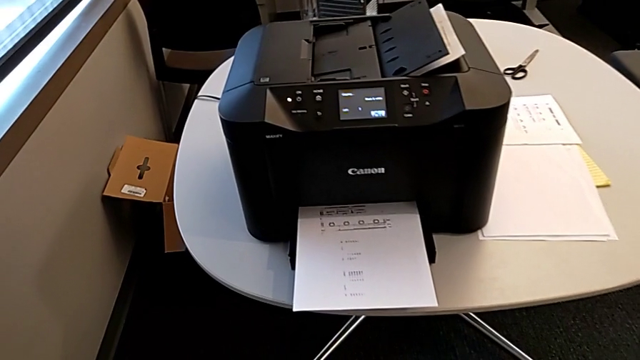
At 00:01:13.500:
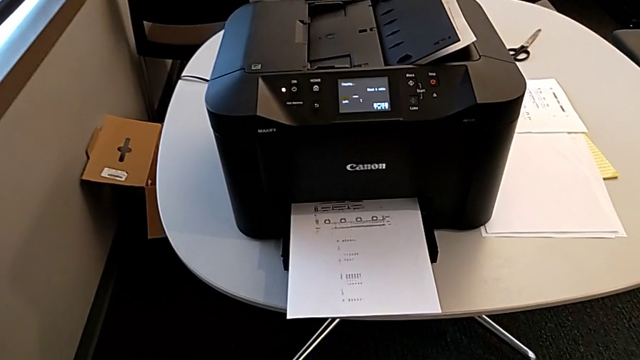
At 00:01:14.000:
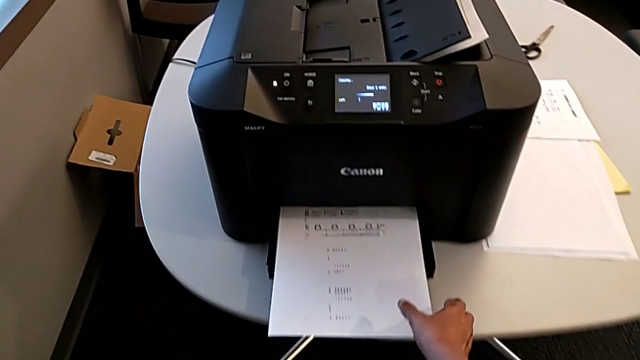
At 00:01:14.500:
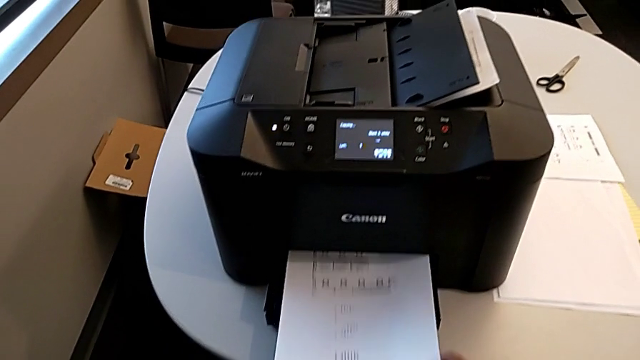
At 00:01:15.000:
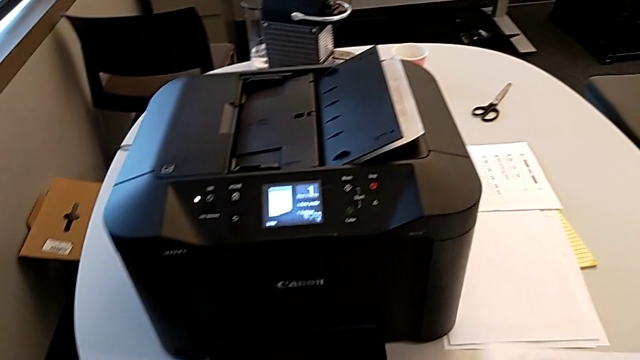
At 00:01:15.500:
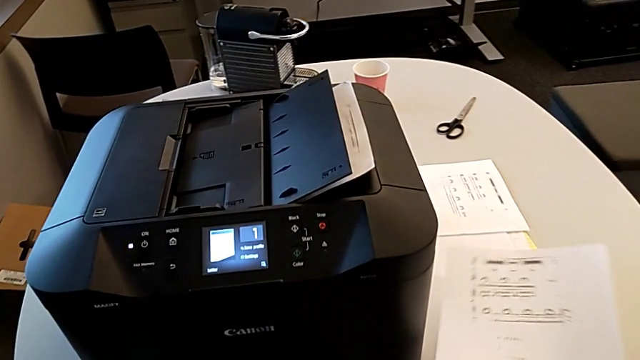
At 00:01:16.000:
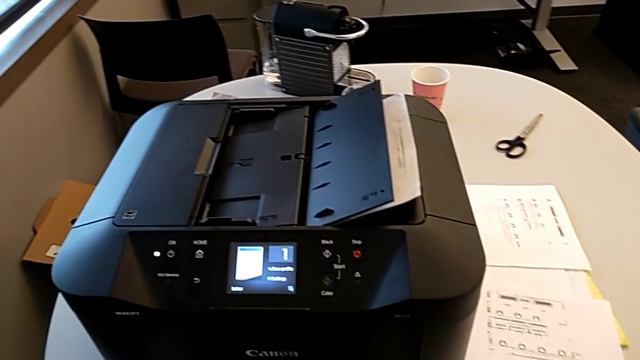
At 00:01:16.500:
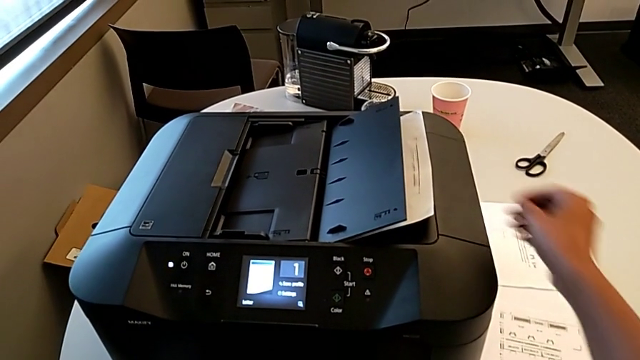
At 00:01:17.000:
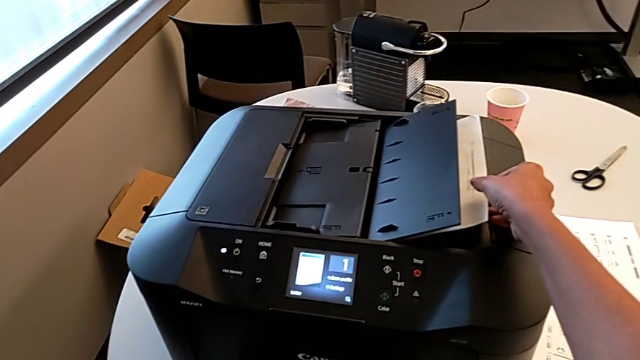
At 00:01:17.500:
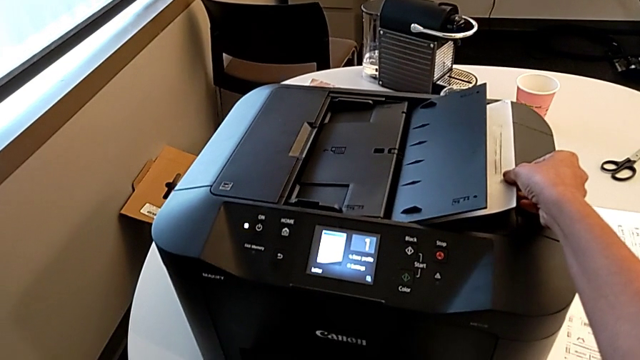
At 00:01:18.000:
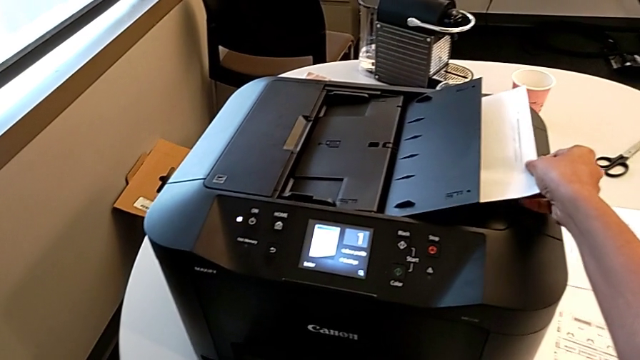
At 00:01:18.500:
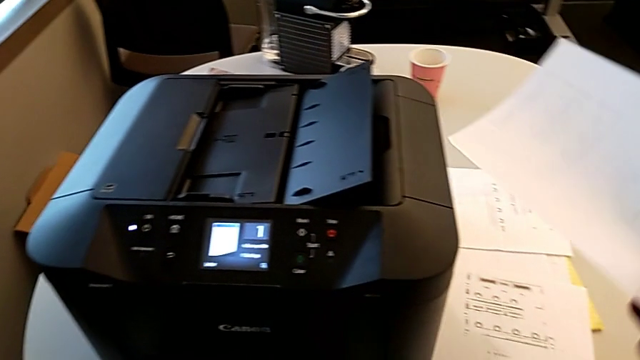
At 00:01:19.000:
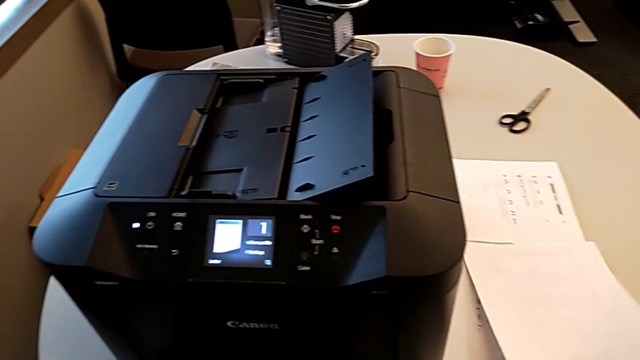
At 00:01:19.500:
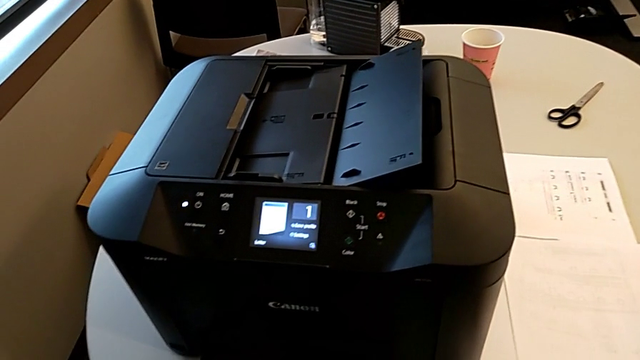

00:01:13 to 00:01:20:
The camera wearer empties the paper tray. They grab the copy, place it, grab the second paper stack, withdraw it and place it.

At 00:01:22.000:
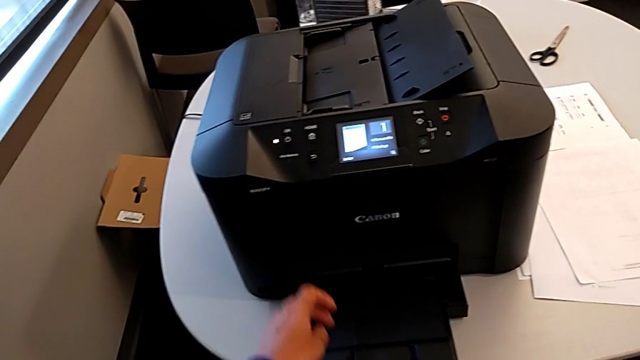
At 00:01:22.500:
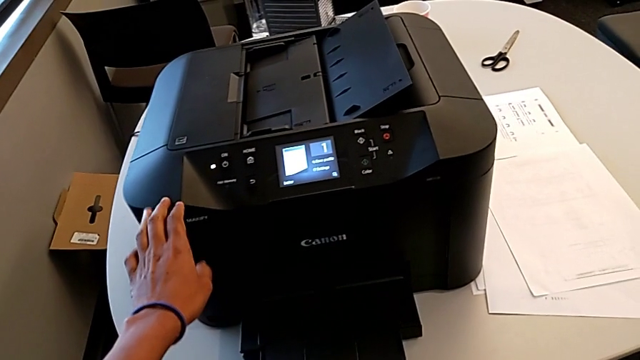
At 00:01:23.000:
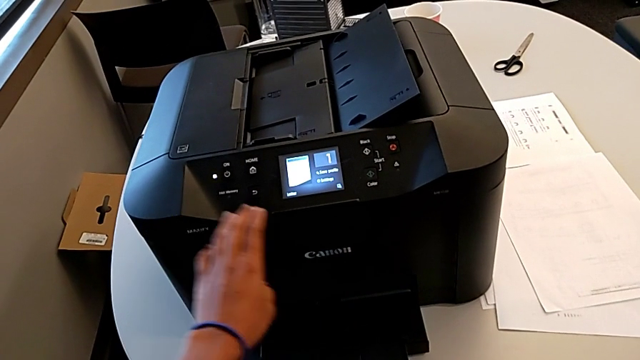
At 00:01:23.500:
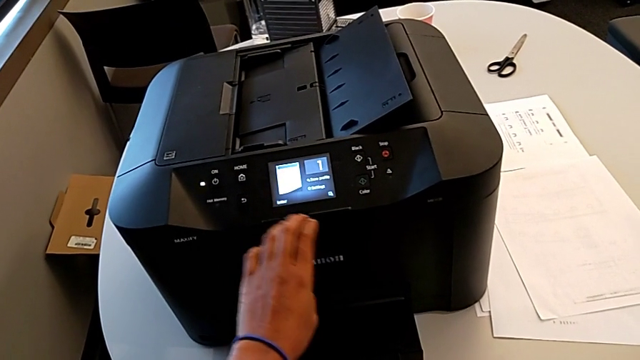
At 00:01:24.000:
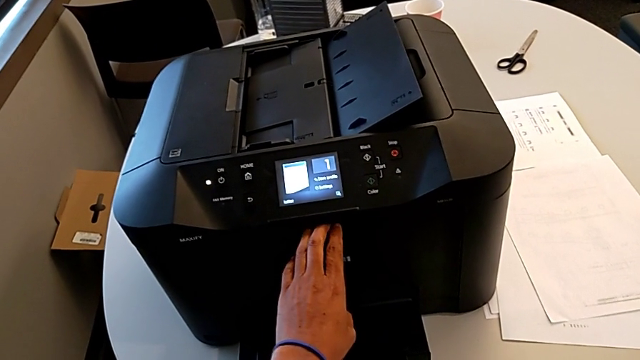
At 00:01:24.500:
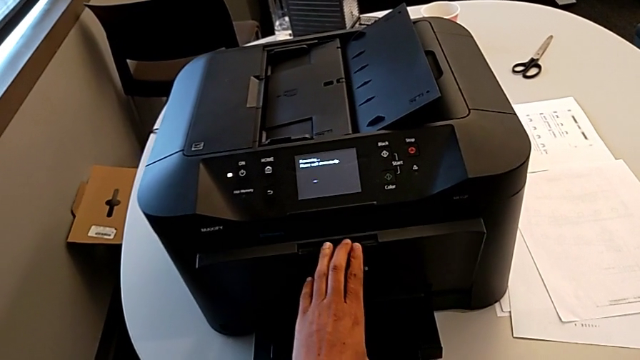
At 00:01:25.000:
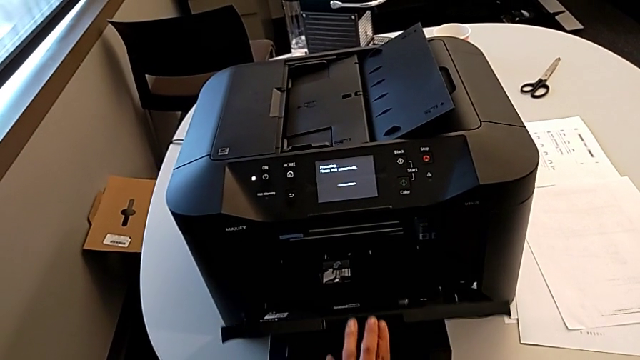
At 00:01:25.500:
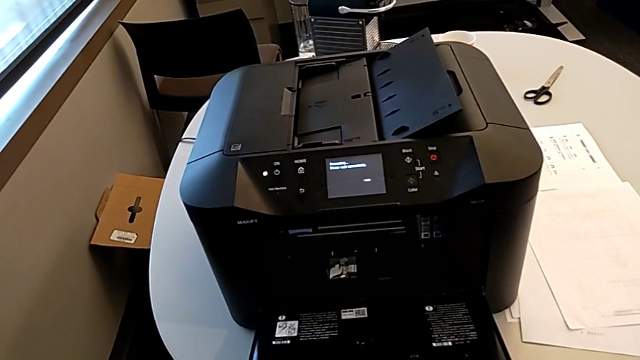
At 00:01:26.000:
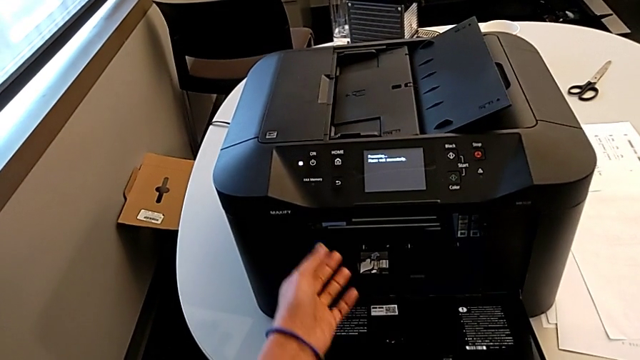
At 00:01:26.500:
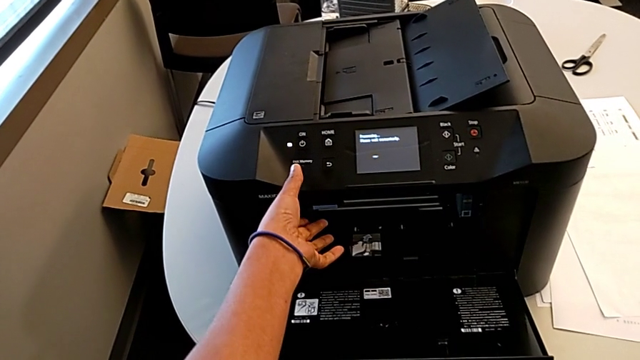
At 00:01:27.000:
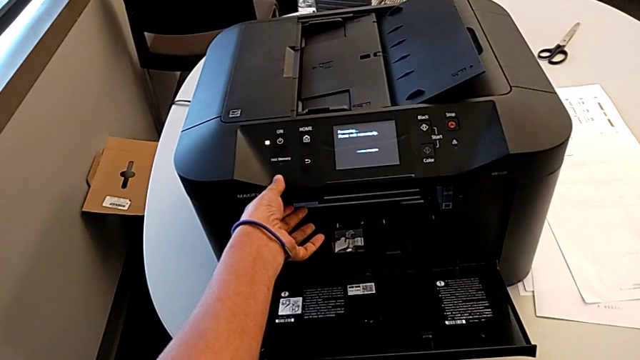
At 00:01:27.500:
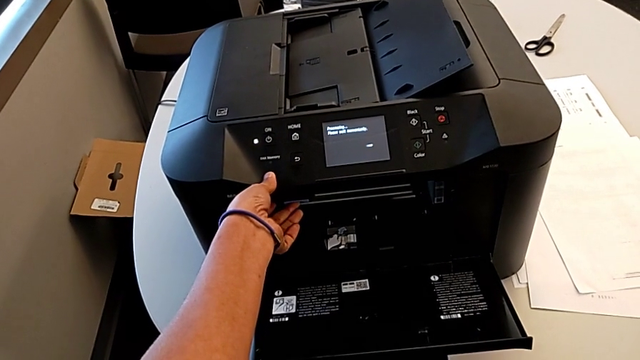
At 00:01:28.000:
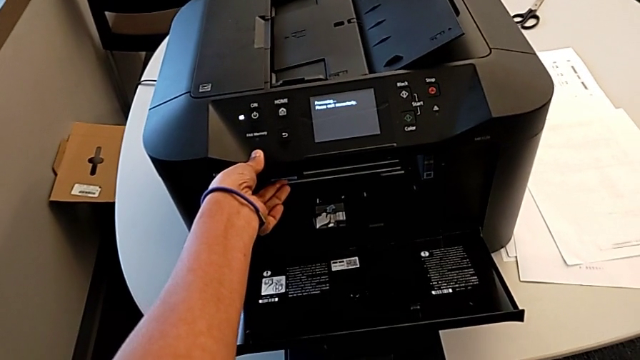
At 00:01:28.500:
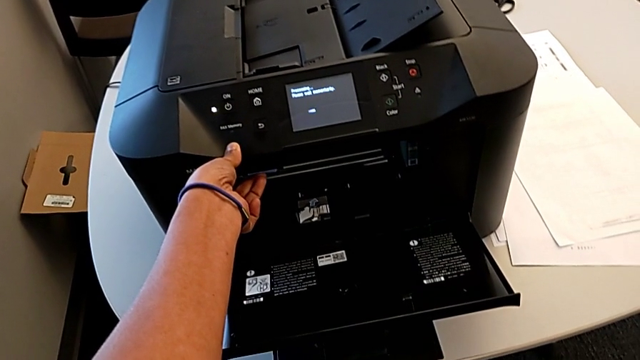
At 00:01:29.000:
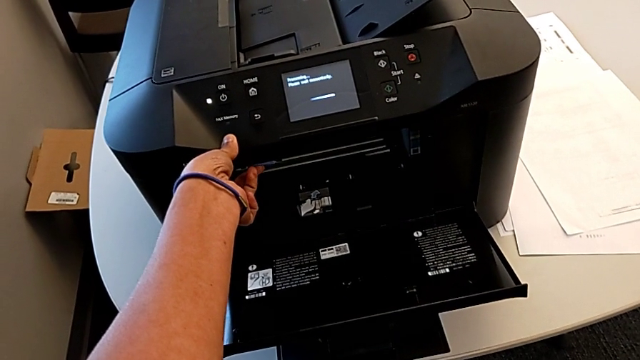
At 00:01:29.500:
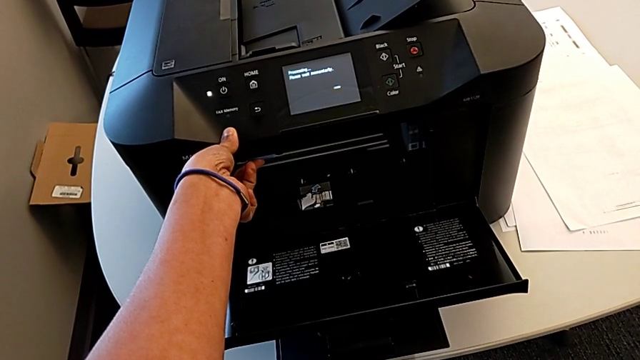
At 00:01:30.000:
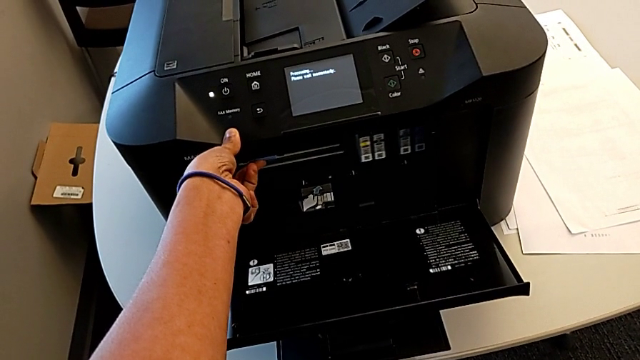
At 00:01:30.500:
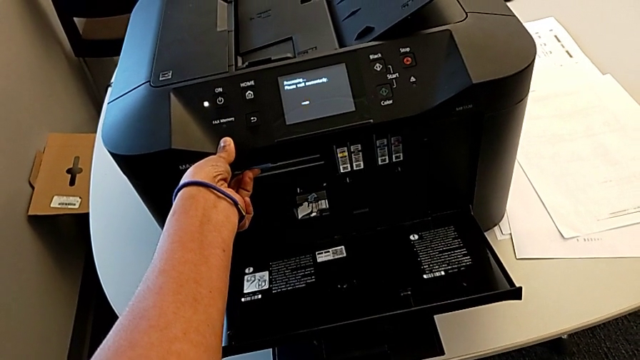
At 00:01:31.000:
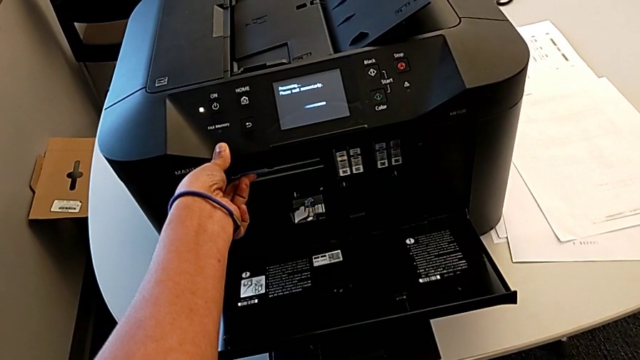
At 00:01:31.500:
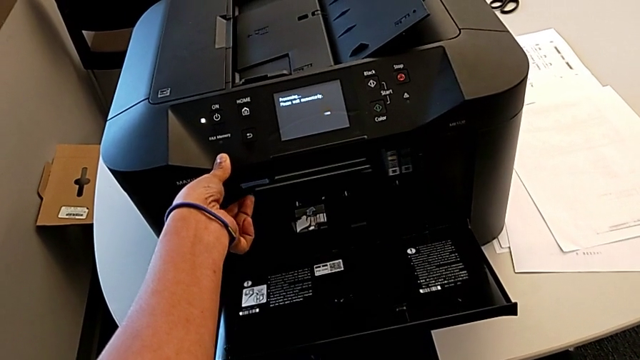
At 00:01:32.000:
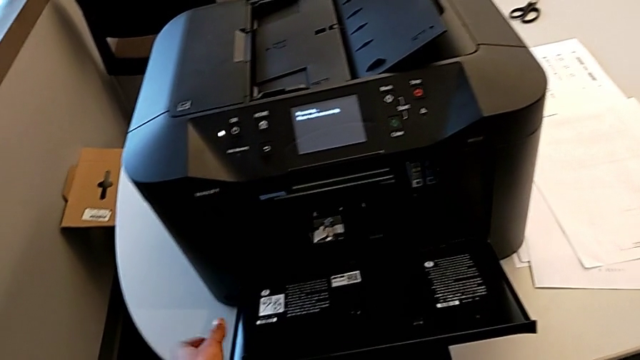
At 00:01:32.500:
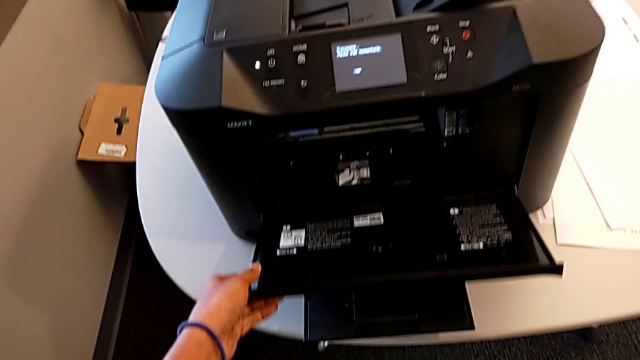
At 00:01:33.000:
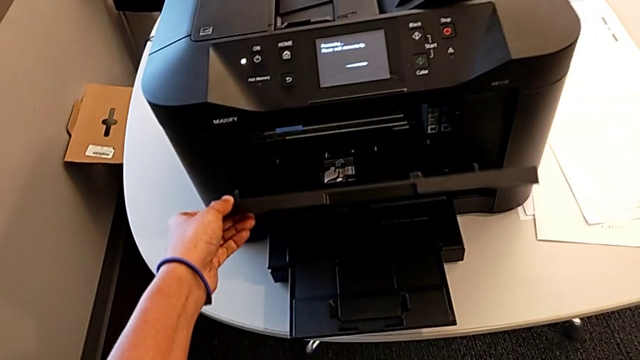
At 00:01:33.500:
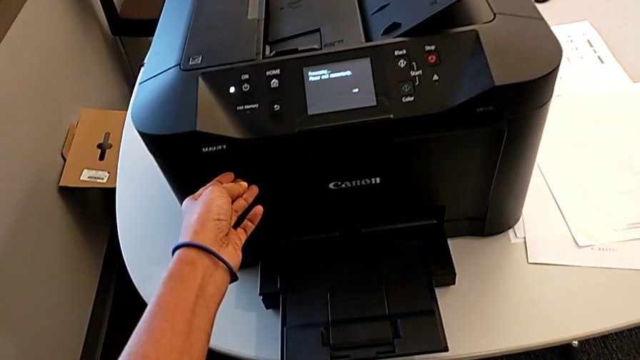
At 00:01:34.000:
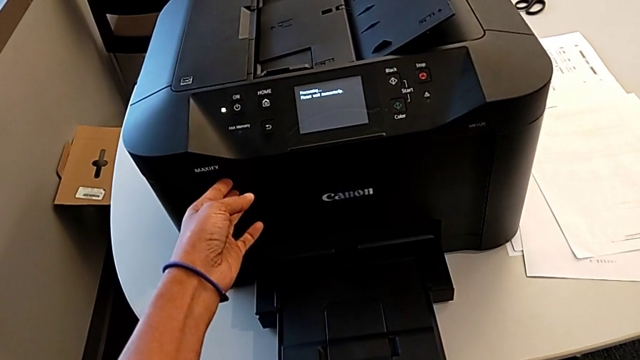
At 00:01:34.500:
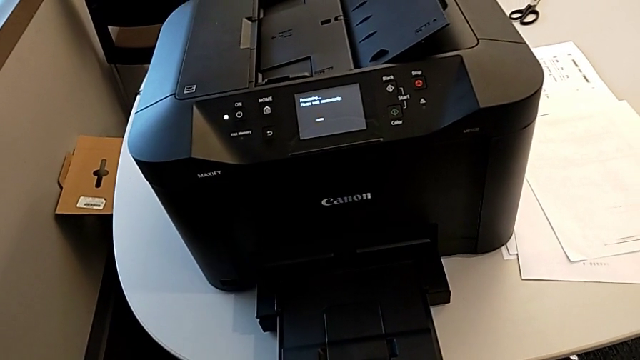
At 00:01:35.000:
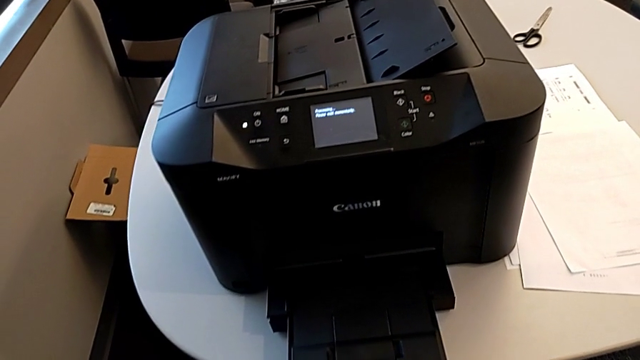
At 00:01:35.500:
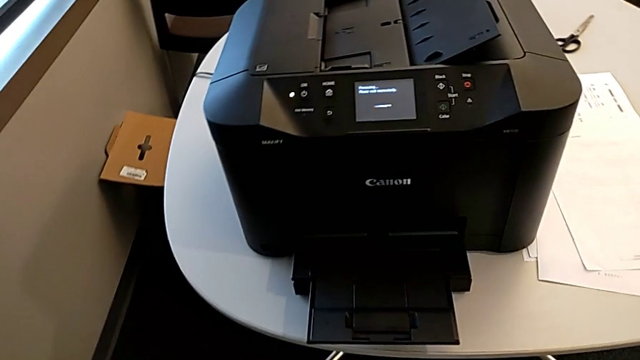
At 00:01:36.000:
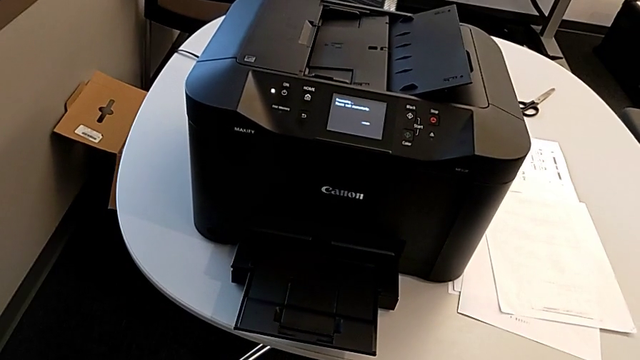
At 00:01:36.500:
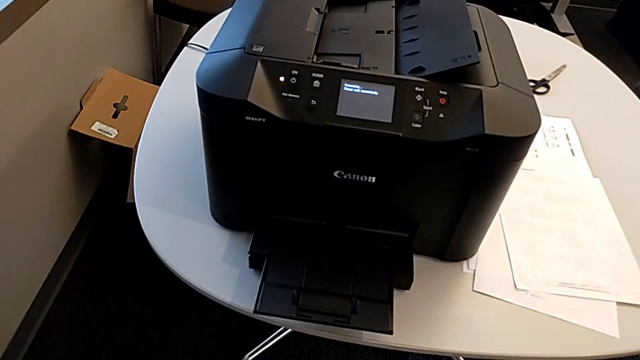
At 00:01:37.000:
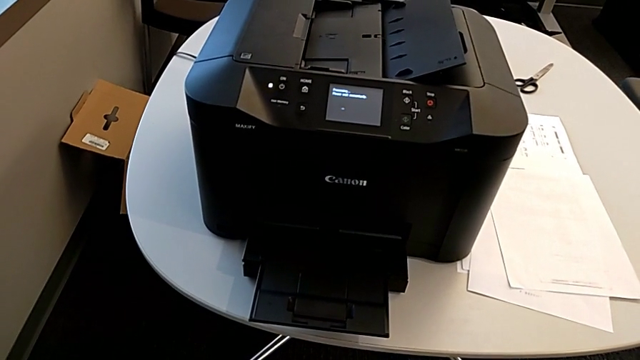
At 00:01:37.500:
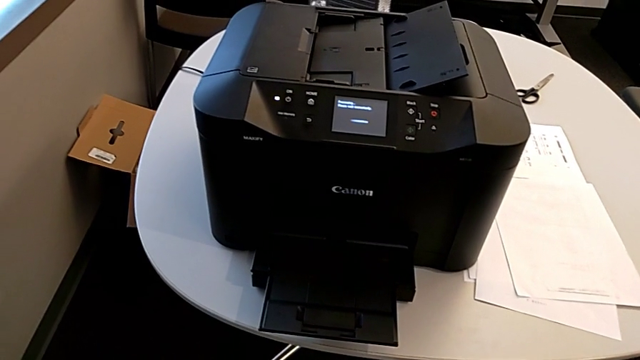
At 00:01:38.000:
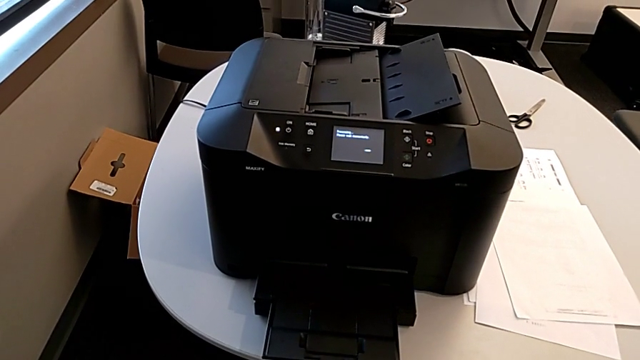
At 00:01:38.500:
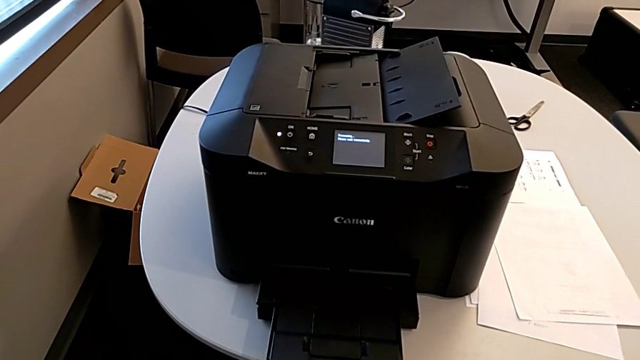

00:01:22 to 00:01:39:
The camera wearer is validating the ink cartridges. They grab the cartridge gate, pull it, grab the printer, press the low button, grab the cartridge gate and close it.
